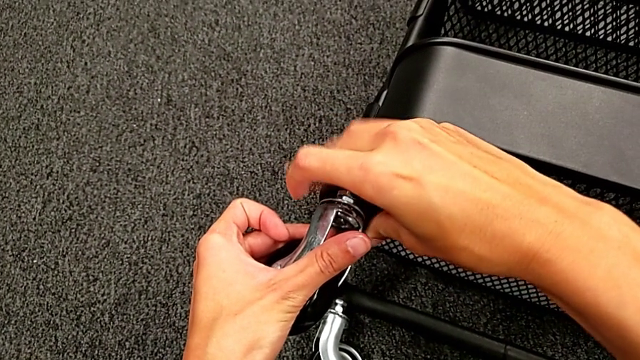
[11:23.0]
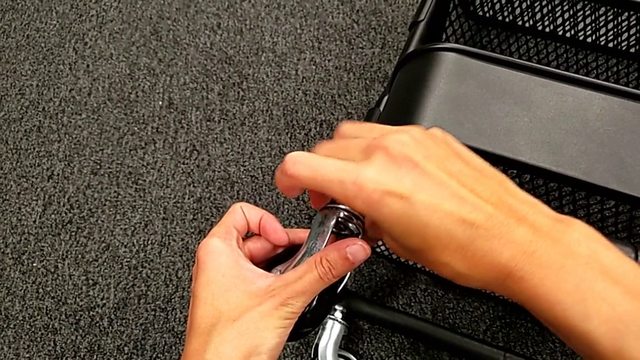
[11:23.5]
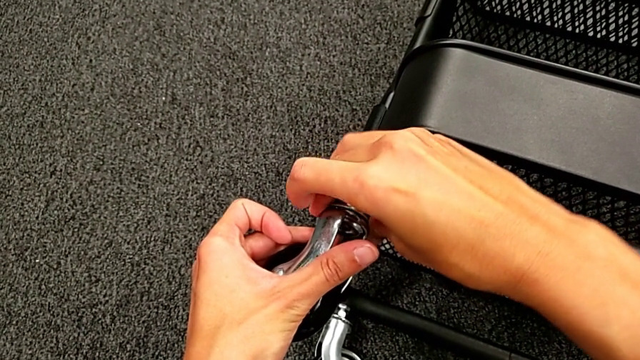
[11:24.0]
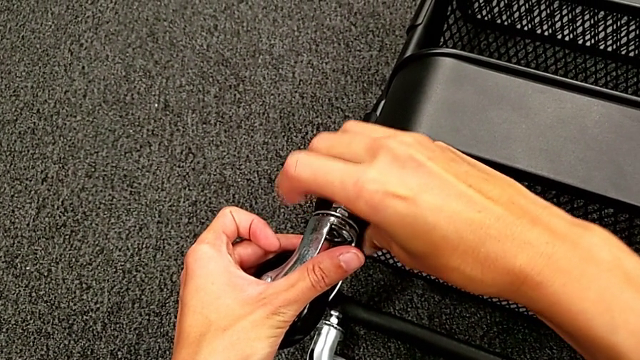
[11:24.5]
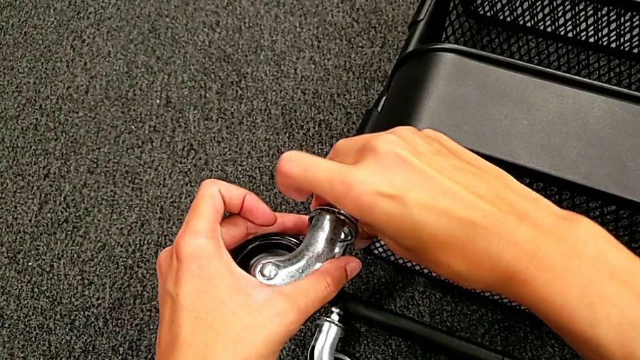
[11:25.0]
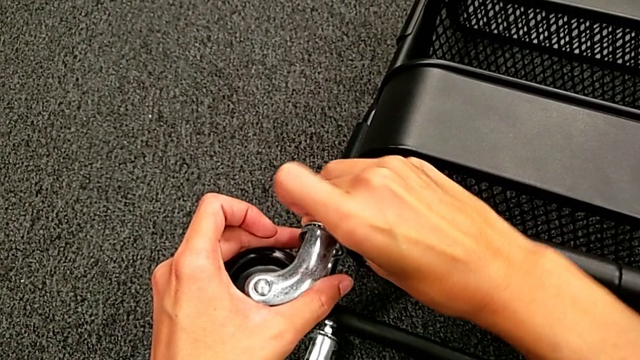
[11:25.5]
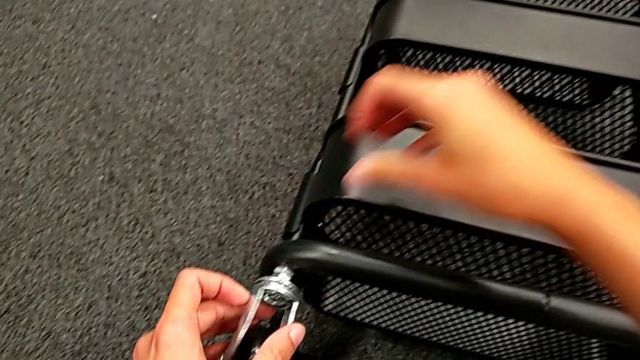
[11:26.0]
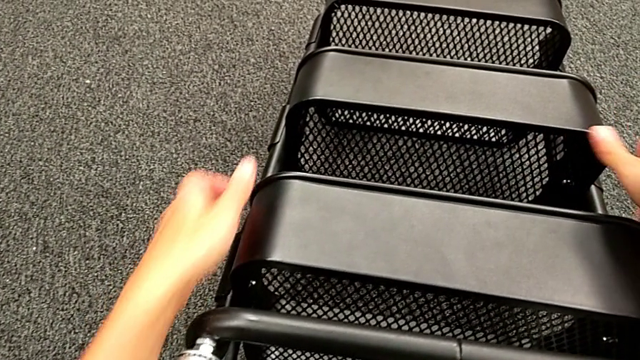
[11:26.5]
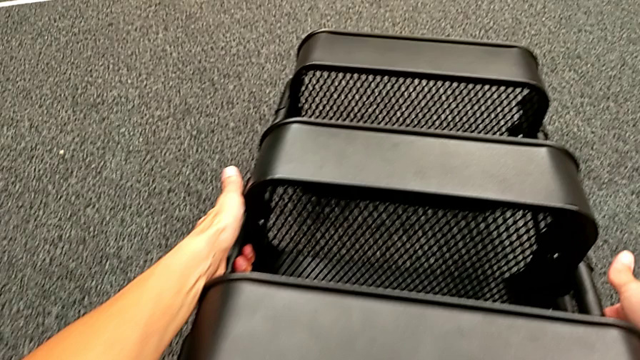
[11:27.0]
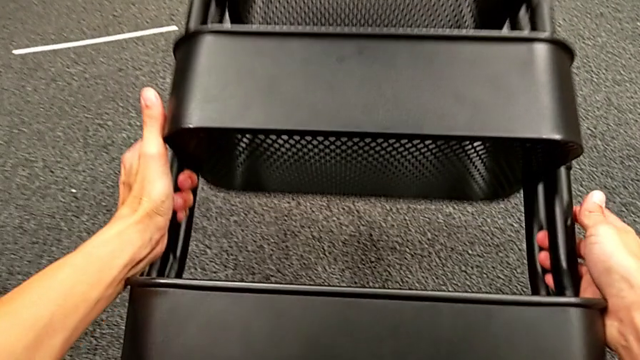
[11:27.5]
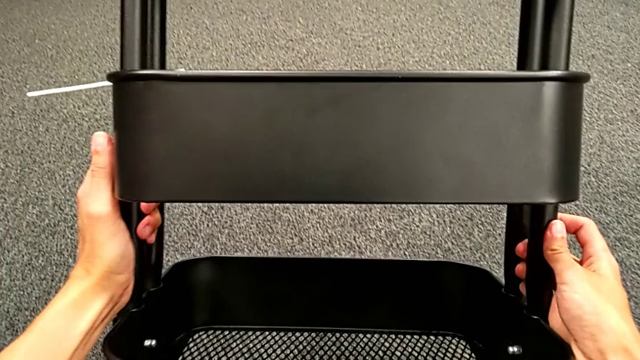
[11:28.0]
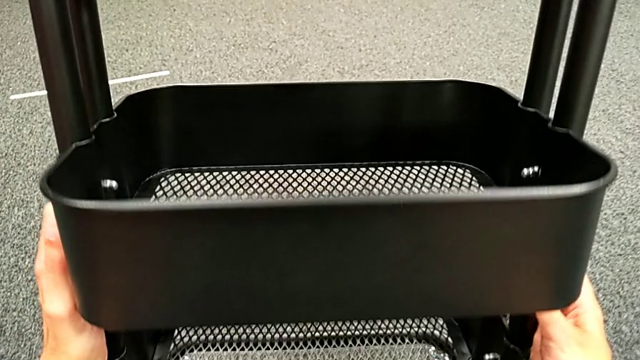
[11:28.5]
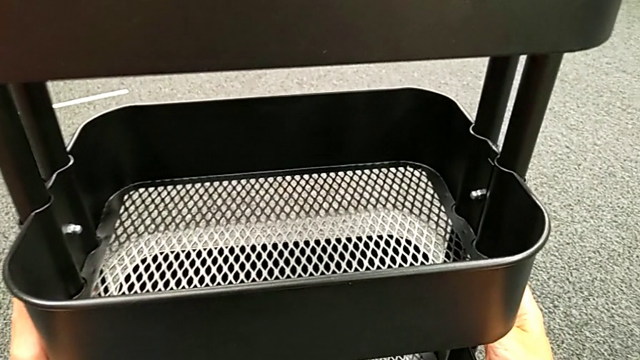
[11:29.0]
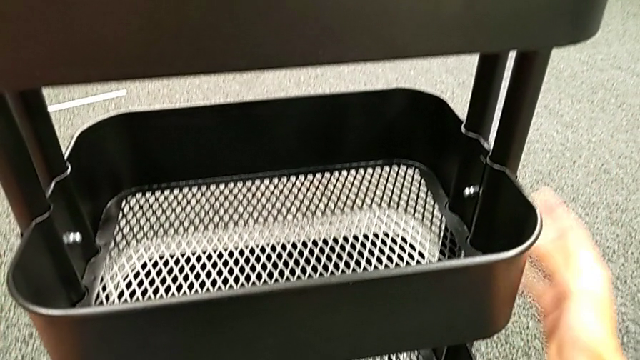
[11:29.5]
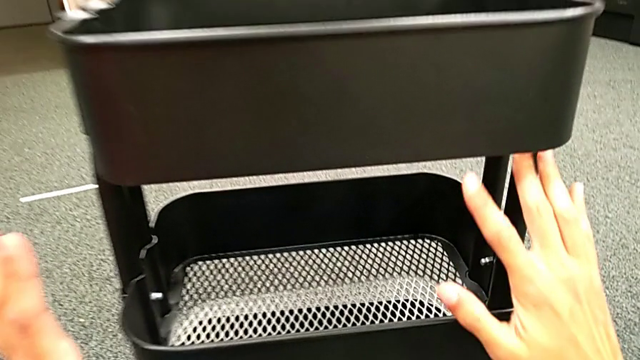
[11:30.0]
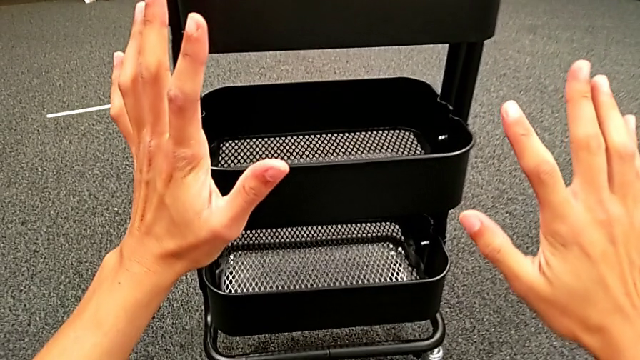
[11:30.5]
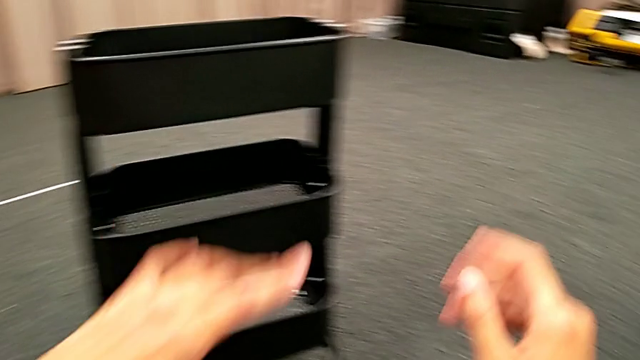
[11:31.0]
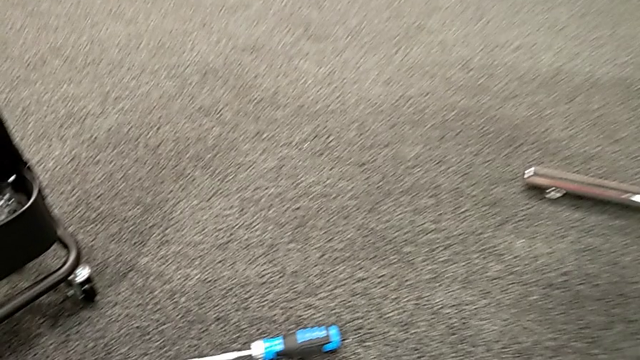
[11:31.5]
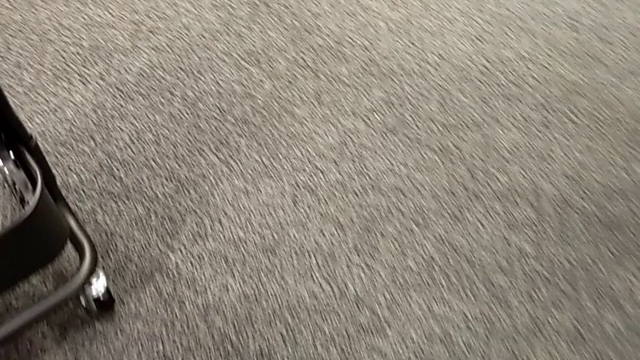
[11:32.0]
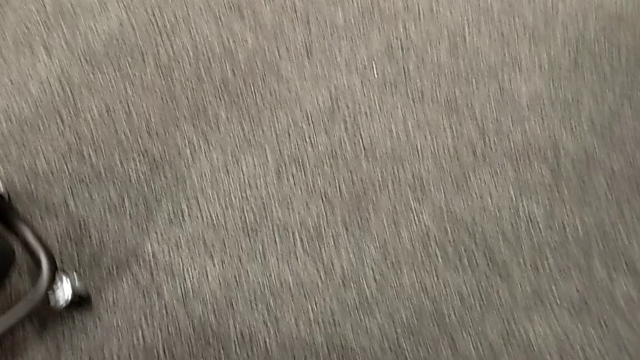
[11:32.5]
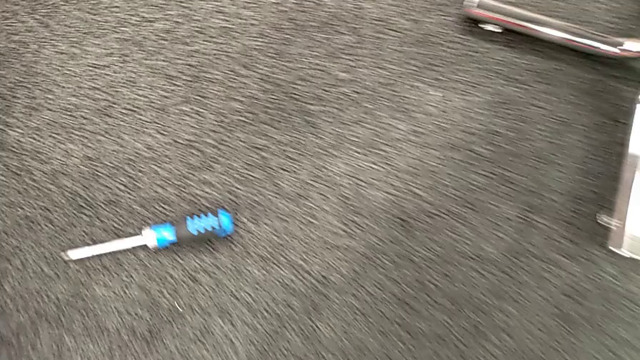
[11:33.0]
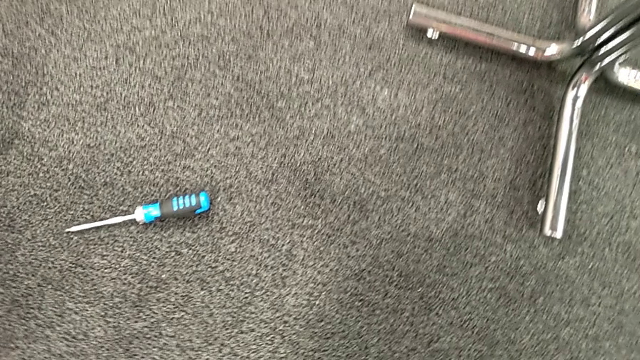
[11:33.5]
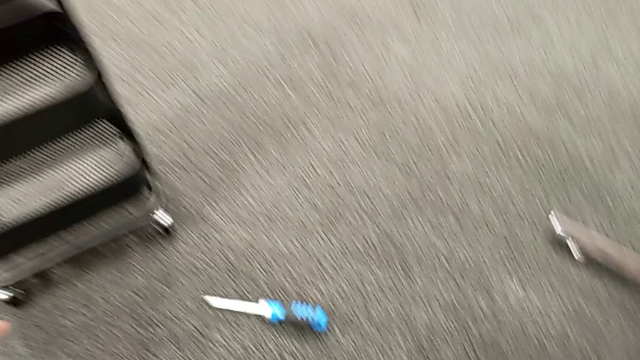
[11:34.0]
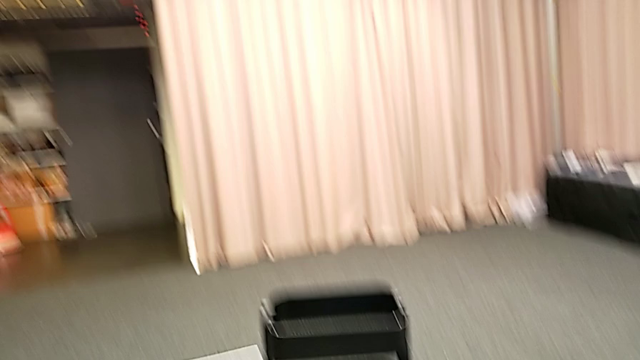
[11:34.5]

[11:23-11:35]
The camera wearer is placing the wheels. They keep screwing the fourth wheel and rotate the black frame.
